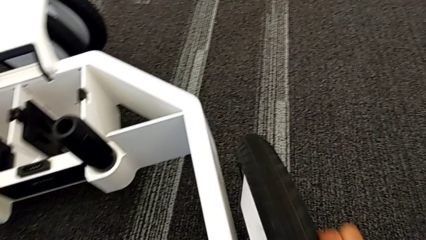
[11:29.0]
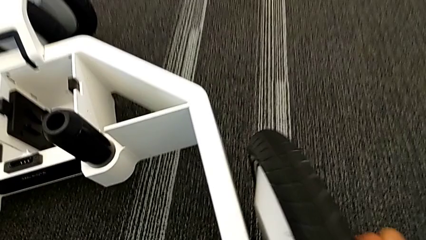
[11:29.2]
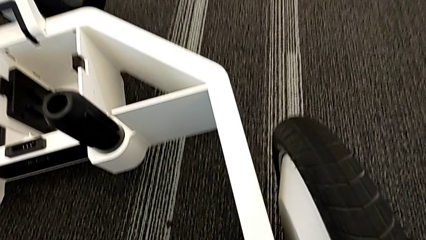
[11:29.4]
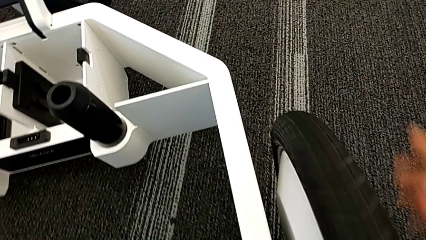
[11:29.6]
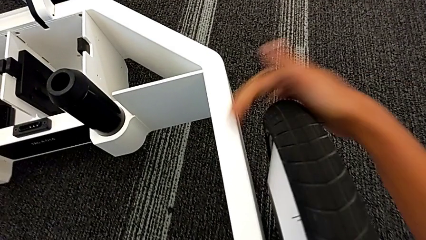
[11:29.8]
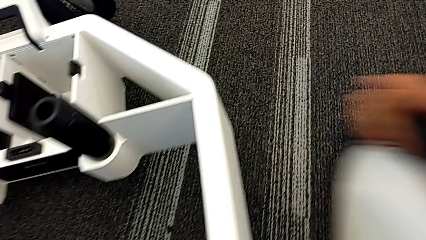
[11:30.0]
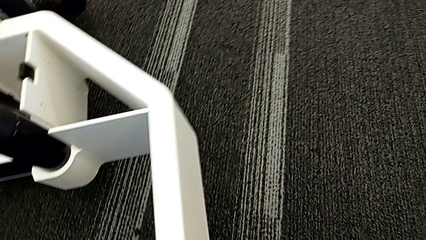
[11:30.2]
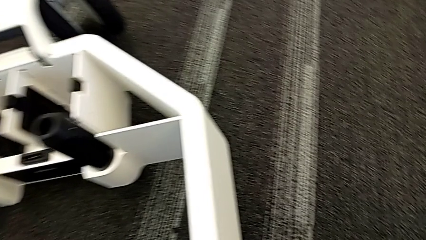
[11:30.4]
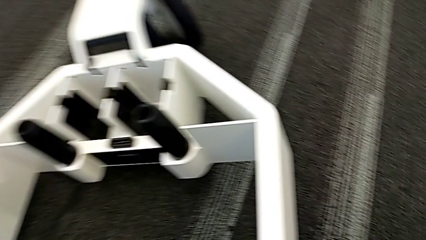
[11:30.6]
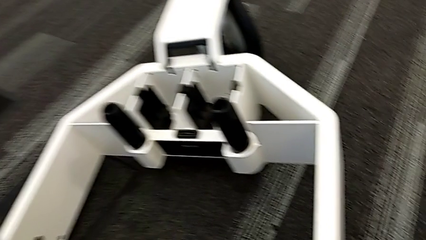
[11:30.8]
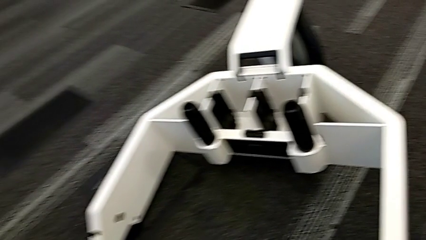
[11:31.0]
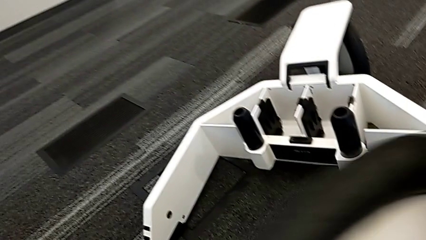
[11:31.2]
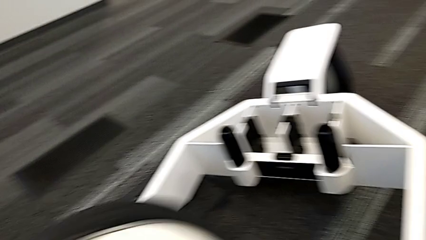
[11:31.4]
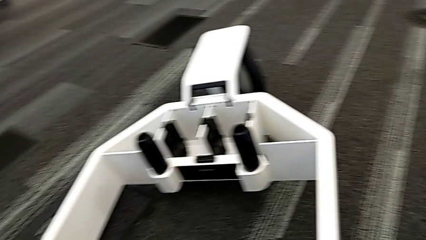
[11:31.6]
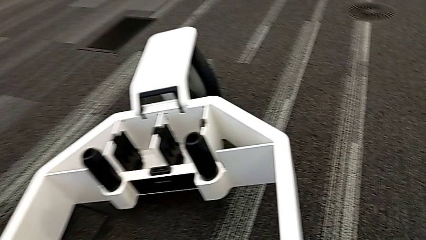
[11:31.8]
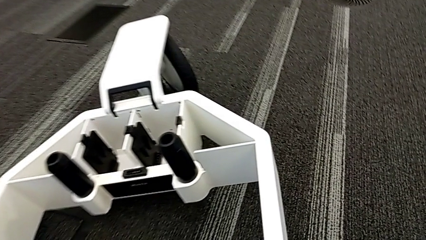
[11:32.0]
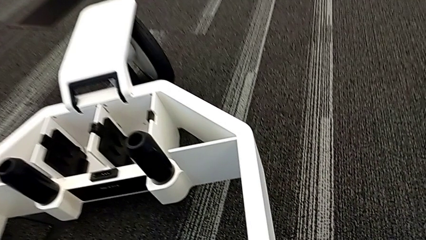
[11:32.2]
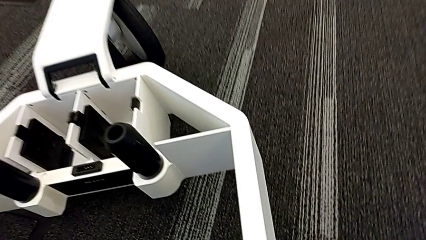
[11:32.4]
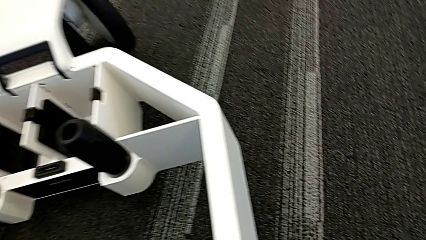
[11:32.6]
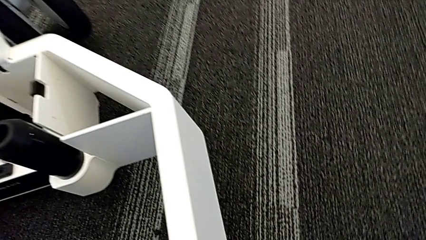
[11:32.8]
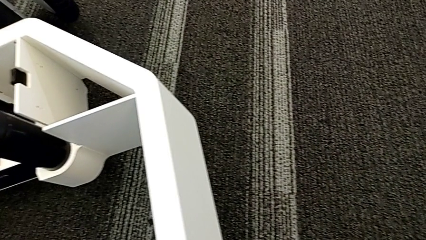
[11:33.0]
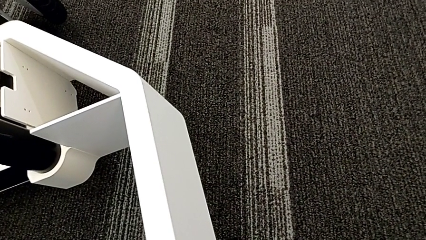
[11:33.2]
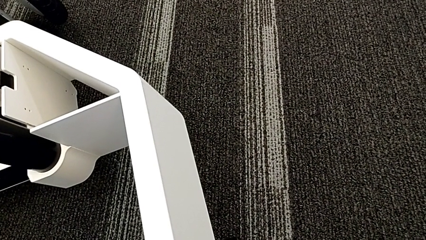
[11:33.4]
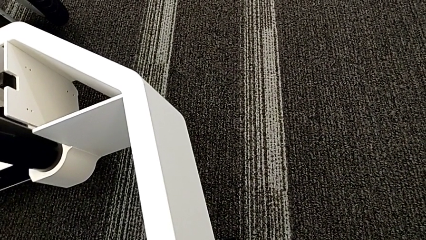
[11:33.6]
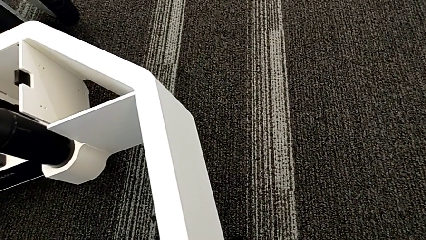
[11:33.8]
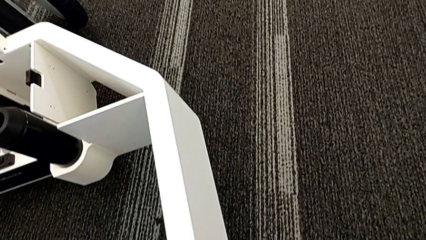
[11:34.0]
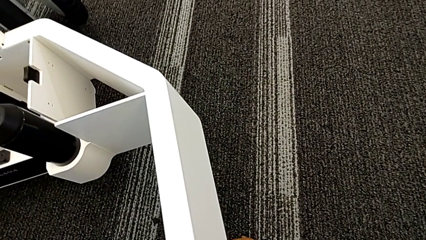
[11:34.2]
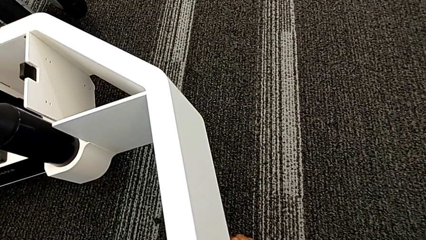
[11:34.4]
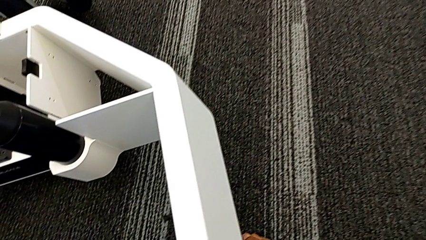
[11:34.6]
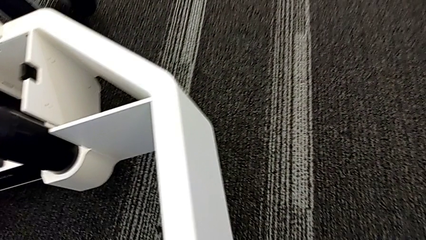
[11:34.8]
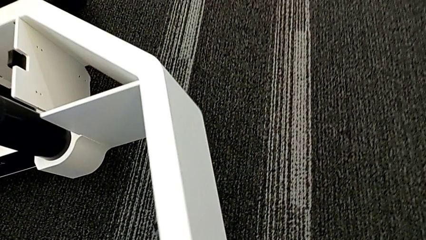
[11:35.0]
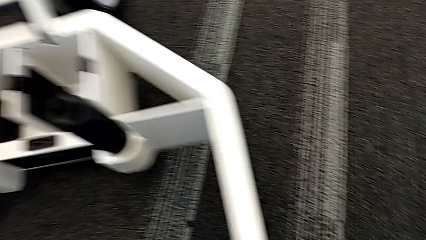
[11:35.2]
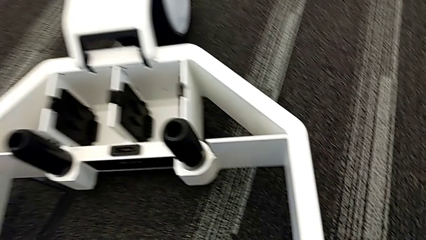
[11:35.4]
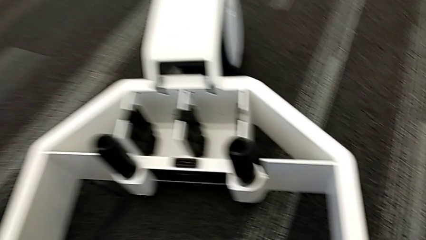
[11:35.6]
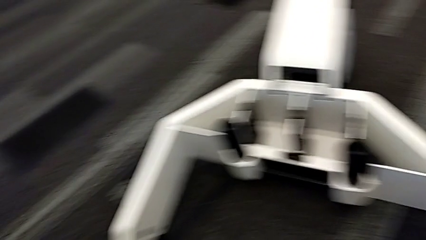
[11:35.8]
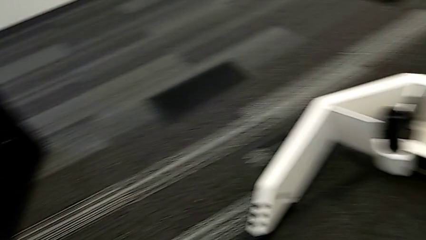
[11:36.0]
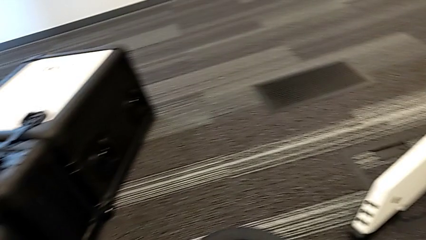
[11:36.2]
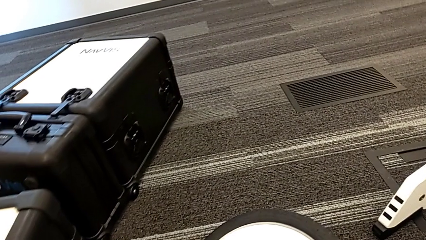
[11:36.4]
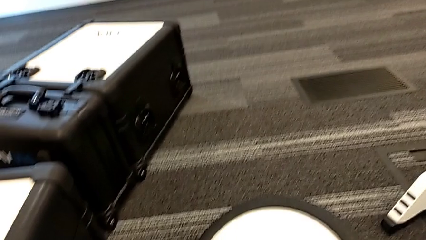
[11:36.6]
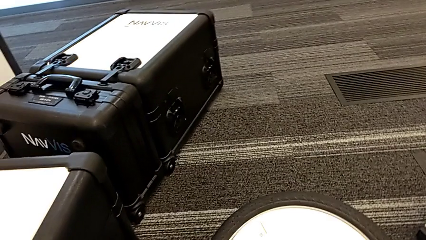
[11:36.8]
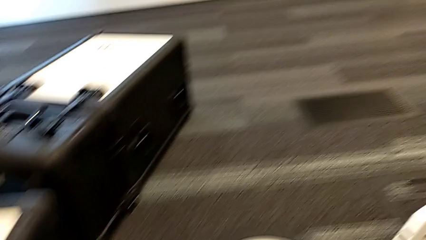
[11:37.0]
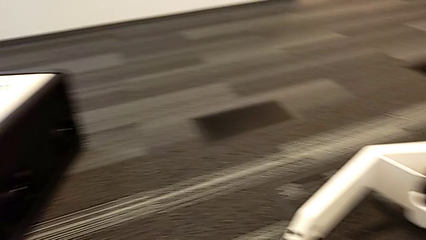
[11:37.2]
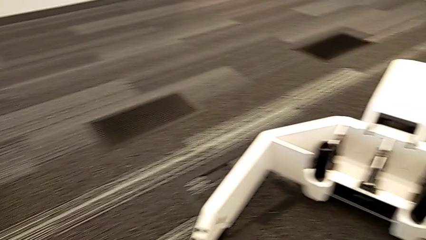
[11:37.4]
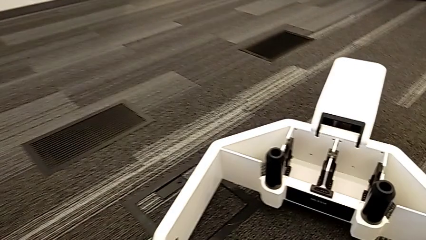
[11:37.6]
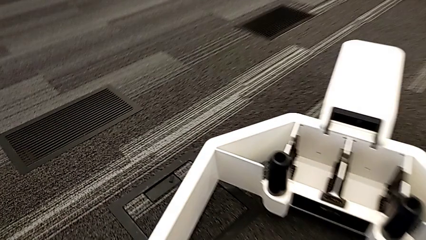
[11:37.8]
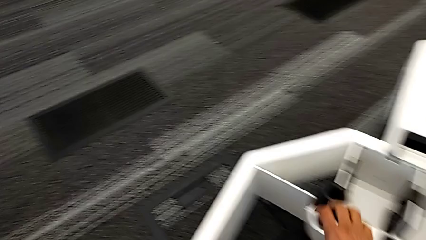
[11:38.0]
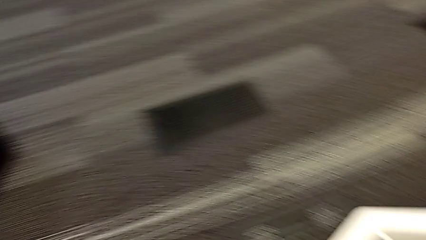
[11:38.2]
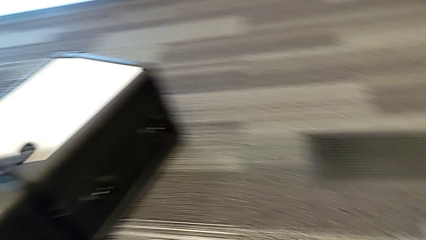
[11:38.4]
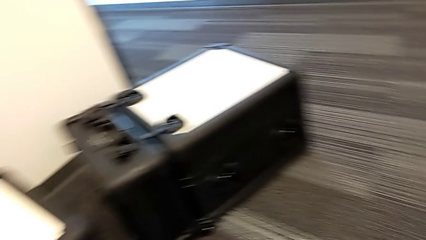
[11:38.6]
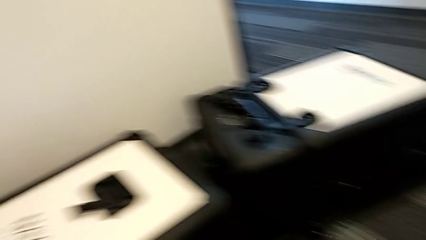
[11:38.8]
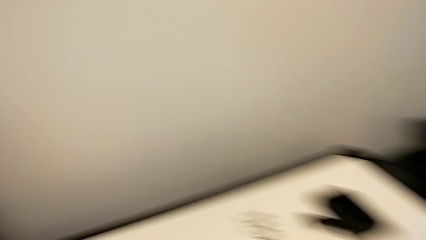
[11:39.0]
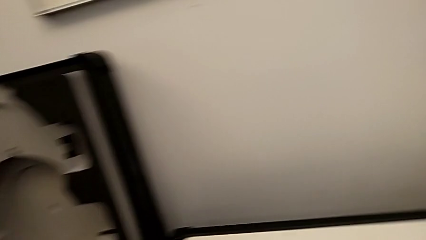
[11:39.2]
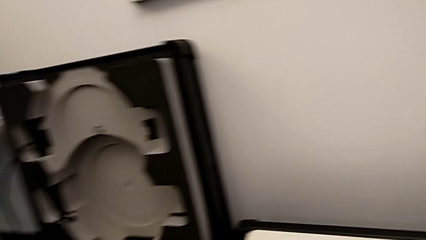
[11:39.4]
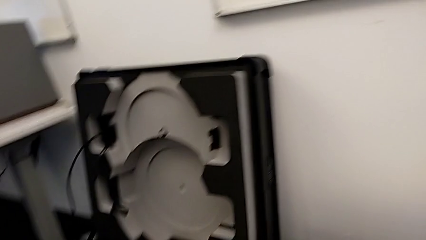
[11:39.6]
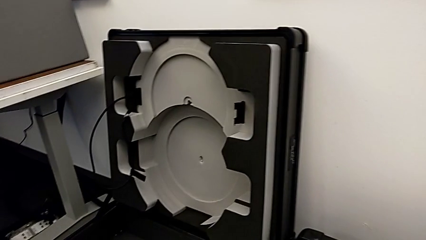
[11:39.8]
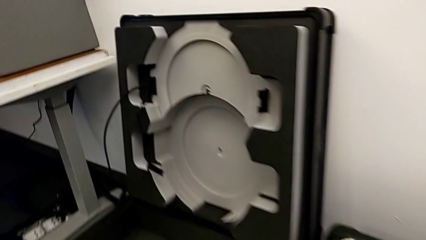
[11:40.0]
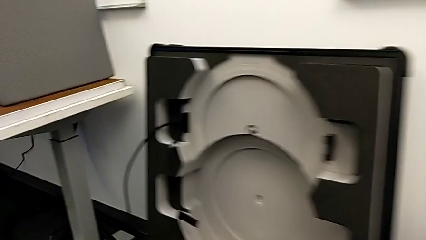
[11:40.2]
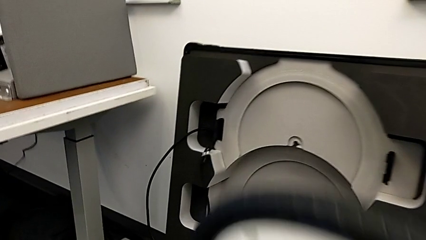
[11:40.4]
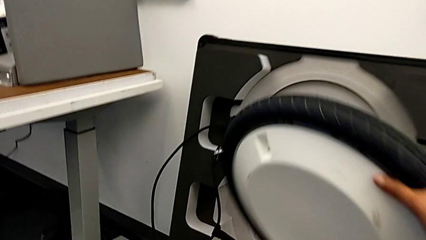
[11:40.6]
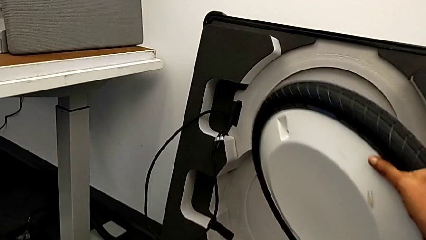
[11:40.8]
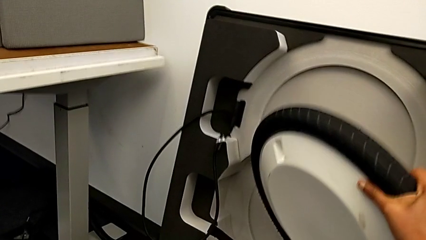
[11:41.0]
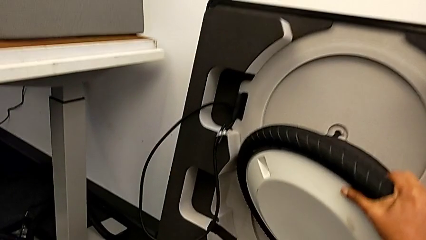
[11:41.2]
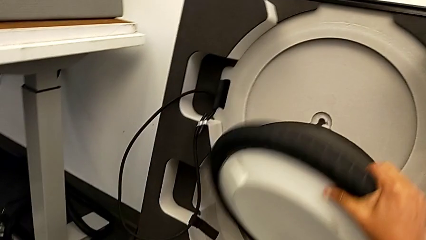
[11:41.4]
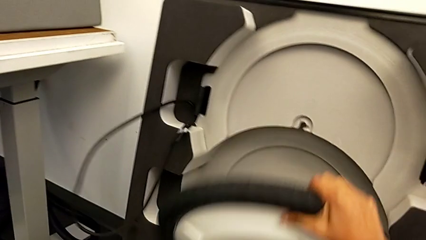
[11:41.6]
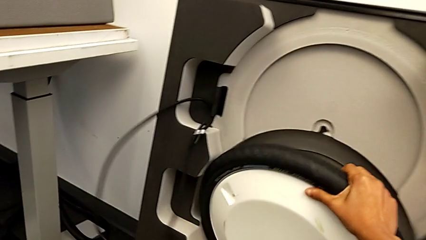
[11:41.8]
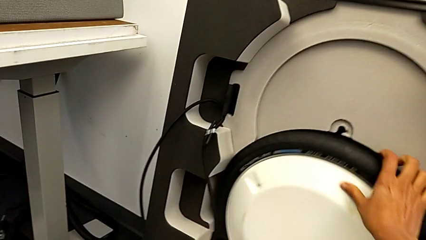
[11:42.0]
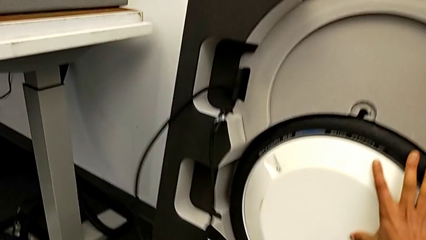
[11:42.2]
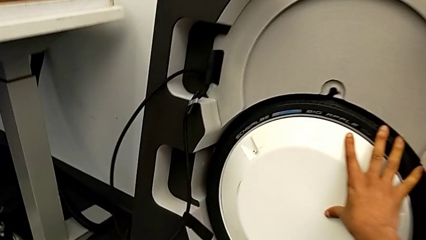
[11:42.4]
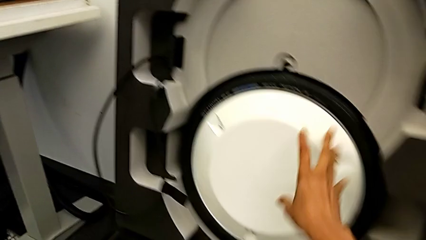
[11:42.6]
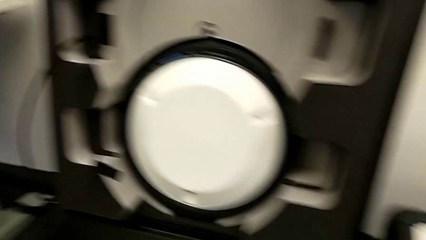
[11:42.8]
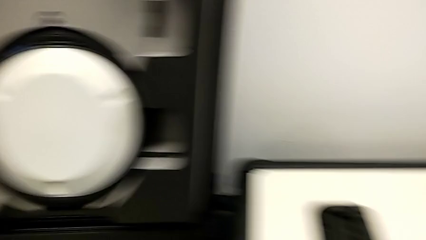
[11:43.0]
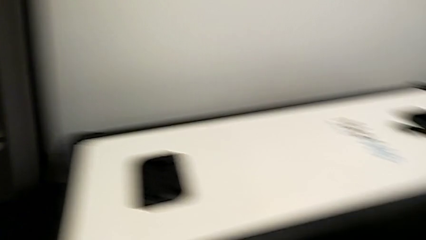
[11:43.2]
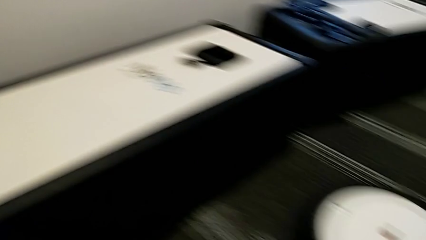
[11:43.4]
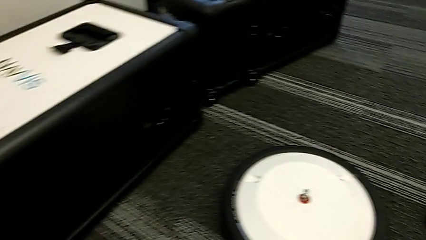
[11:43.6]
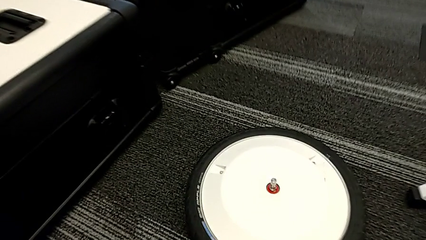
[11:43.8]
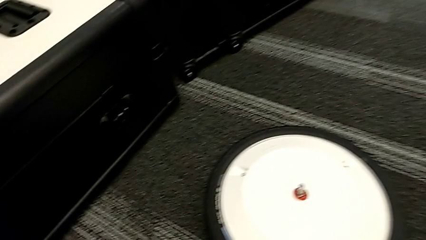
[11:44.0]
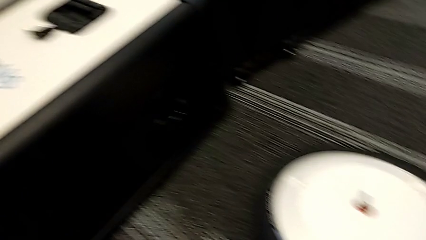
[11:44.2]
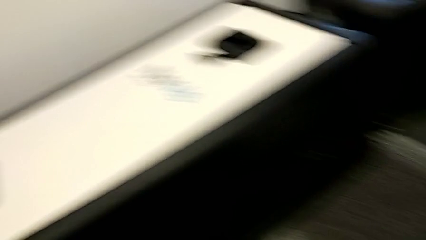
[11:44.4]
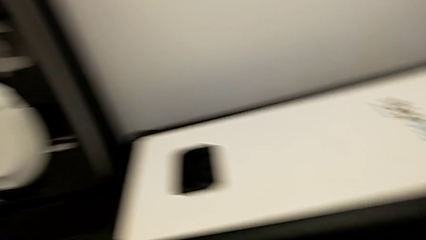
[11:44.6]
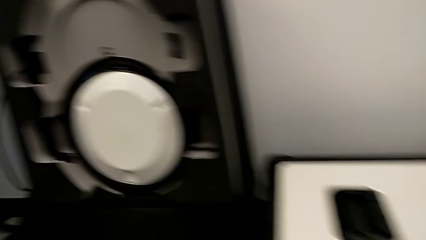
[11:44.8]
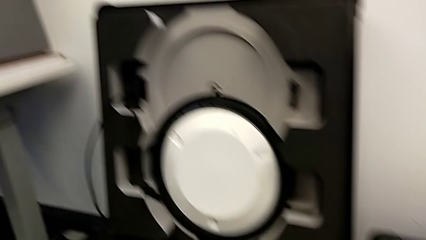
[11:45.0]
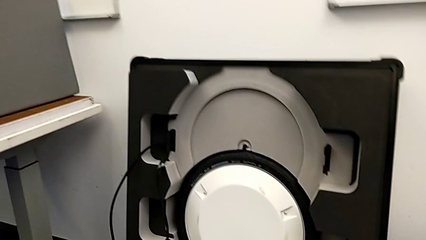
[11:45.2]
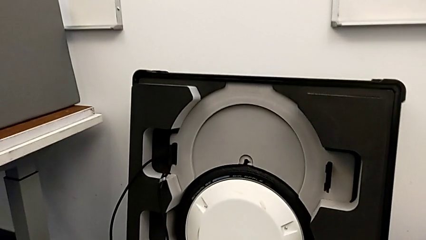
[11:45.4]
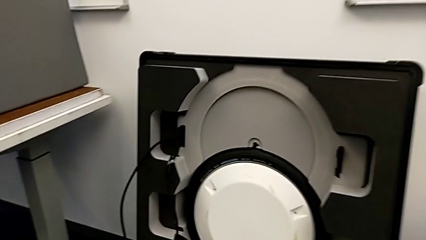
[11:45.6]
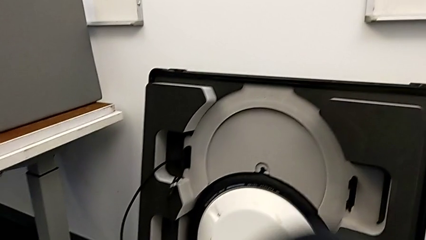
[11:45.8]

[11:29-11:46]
The camera wearer is disassembling the wheels. They place the first wheel and begin to place the second wheel.
